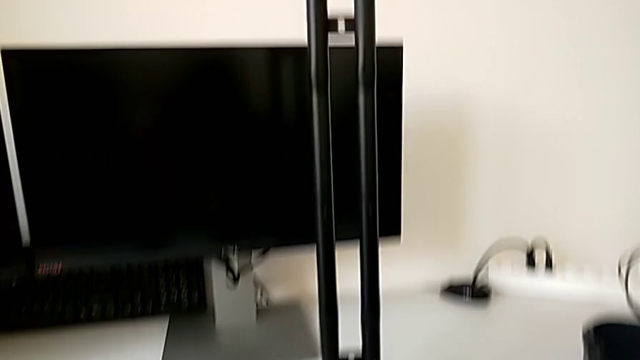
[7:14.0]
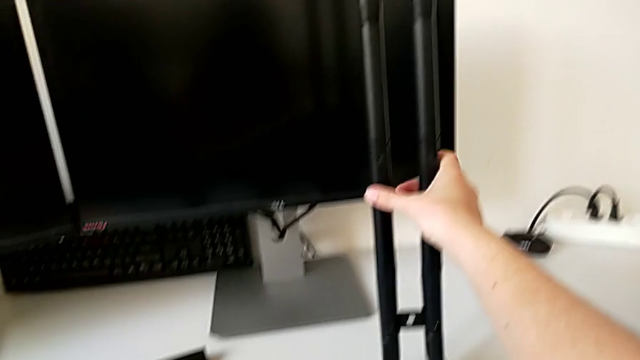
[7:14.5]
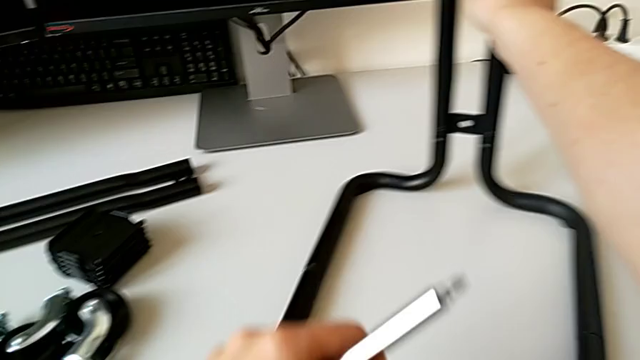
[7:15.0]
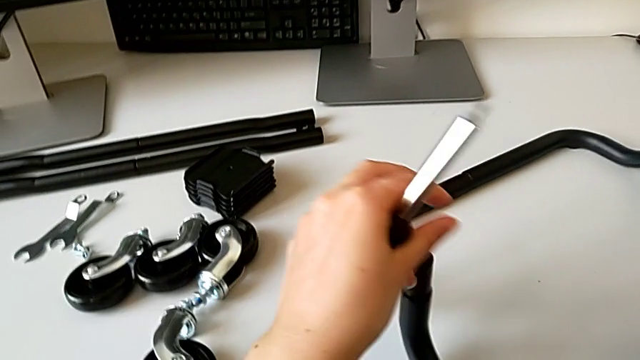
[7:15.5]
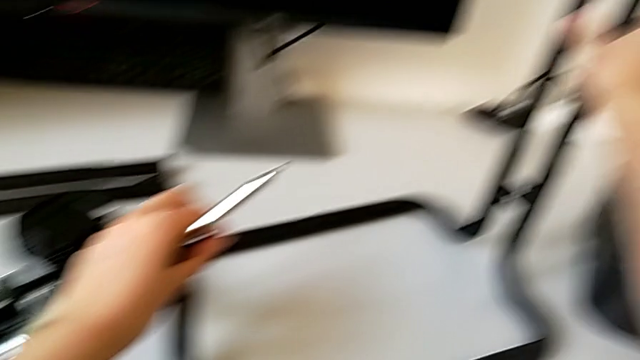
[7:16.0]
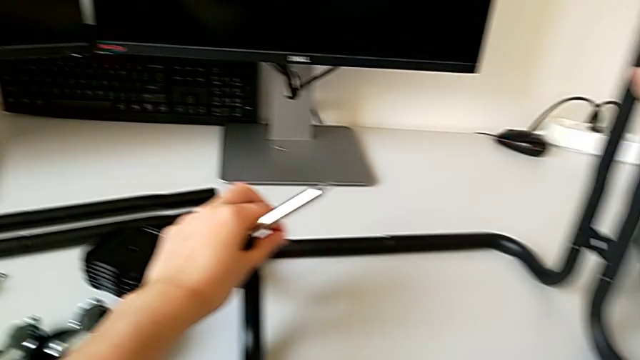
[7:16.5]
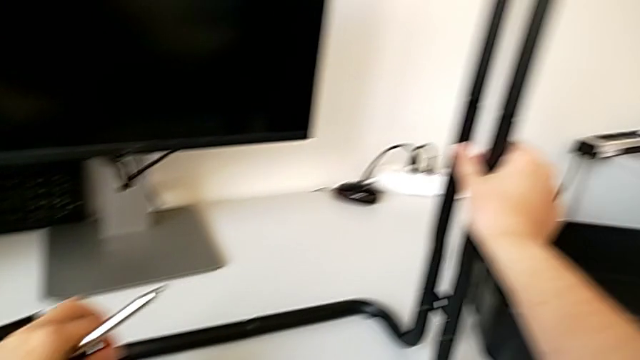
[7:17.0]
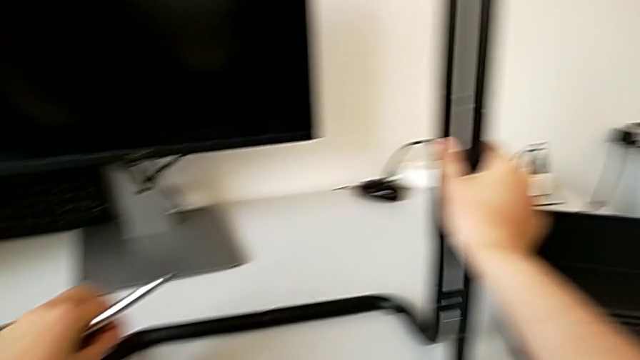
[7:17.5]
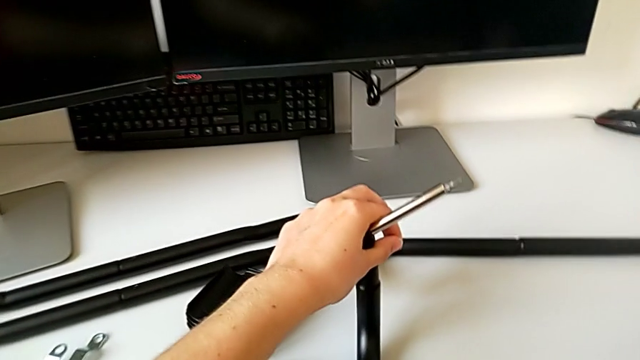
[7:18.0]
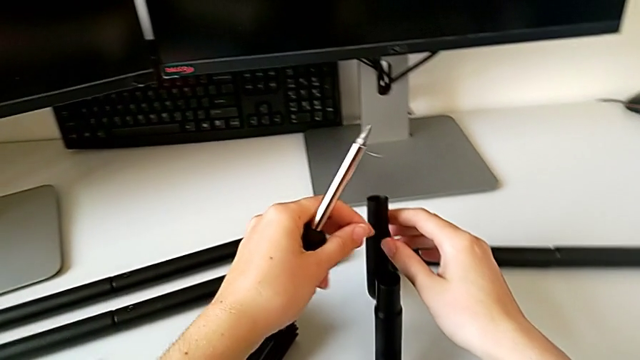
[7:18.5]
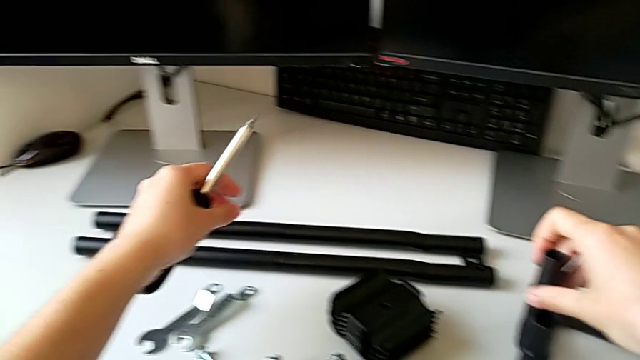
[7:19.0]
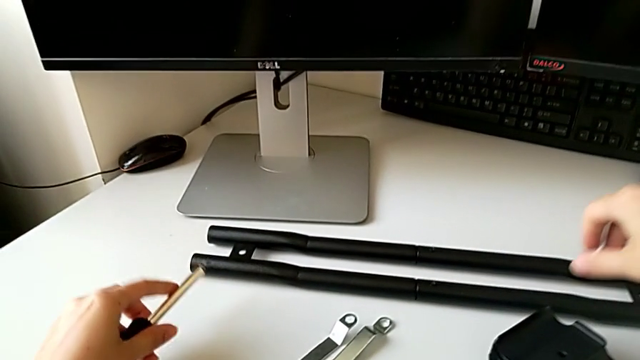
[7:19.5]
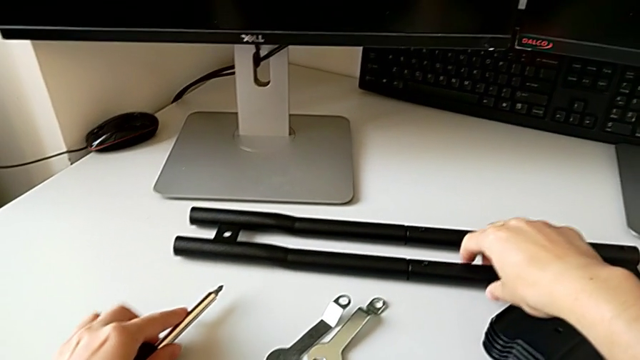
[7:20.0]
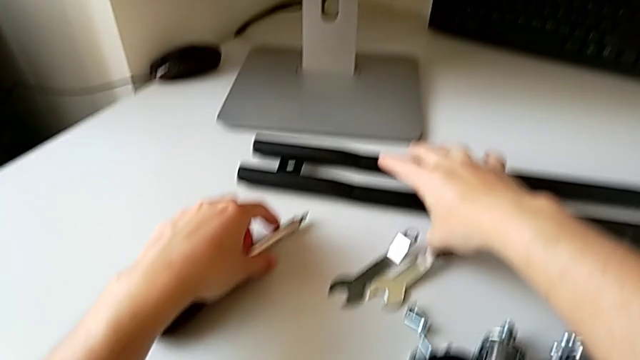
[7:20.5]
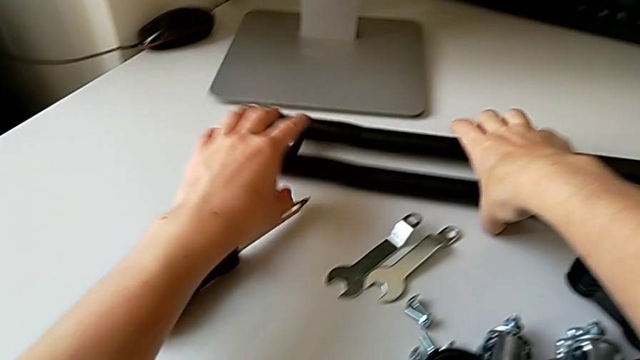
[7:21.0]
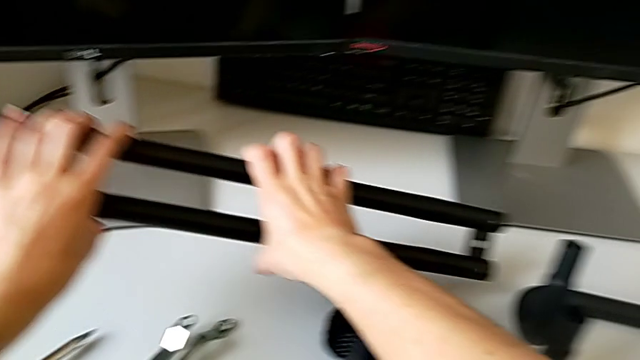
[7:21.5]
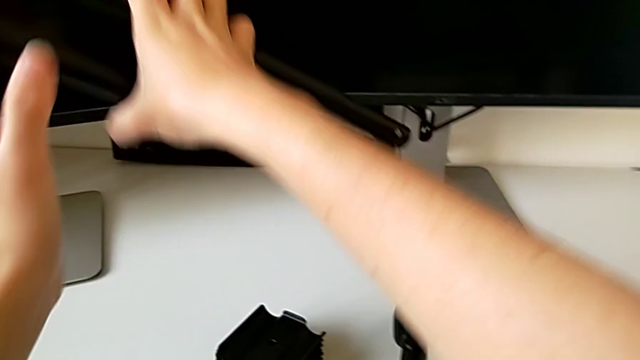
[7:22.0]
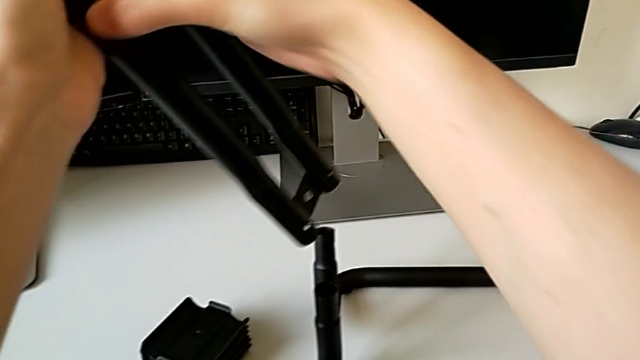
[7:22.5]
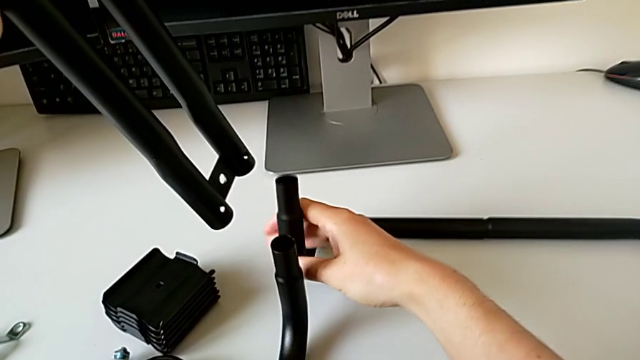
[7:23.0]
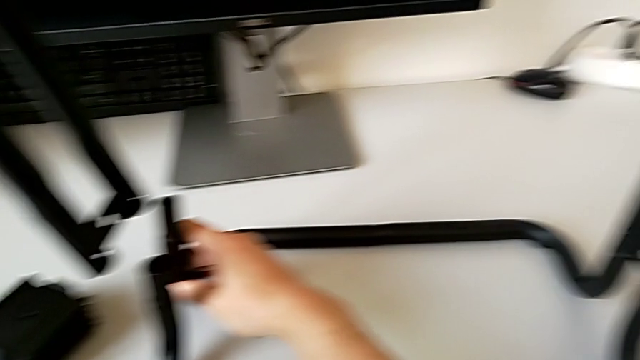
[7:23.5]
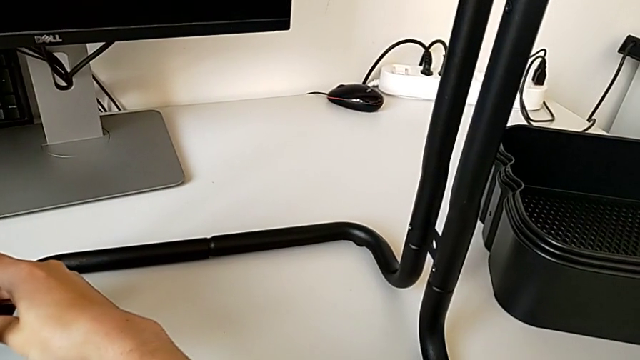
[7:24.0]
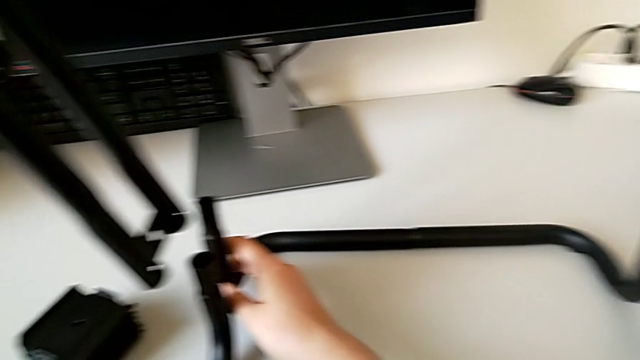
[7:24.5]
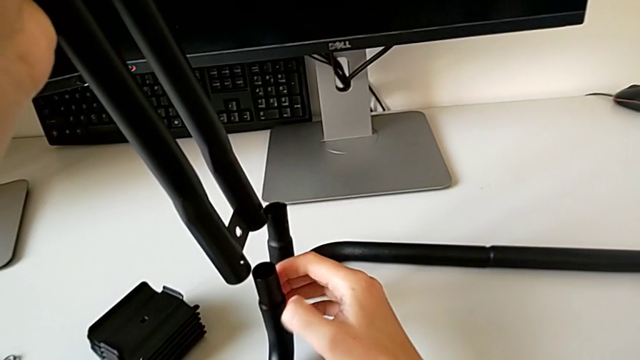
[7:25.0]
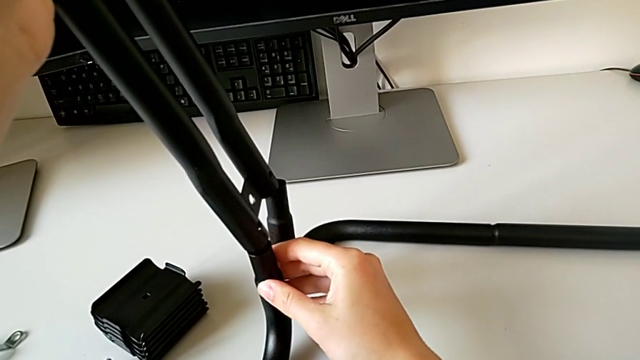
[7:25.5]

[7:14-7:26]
The camera wearer is assembling the frame. They place the screwdriver and grab the second leg.

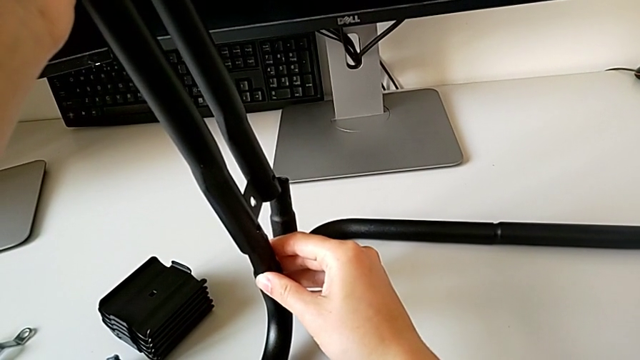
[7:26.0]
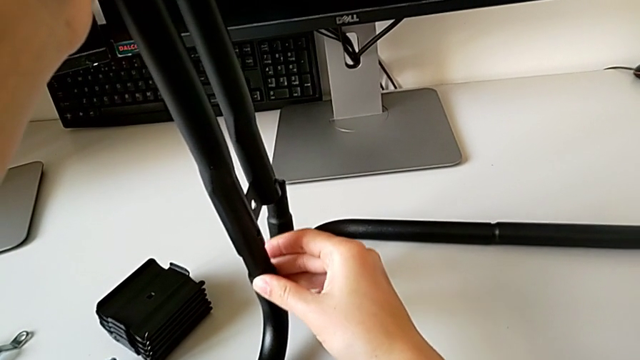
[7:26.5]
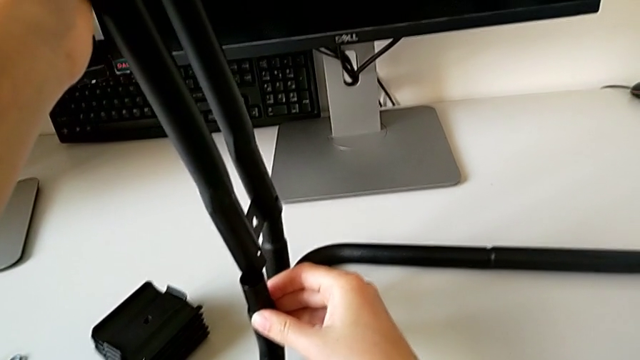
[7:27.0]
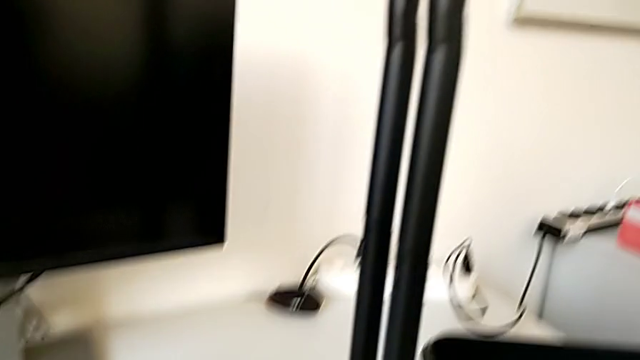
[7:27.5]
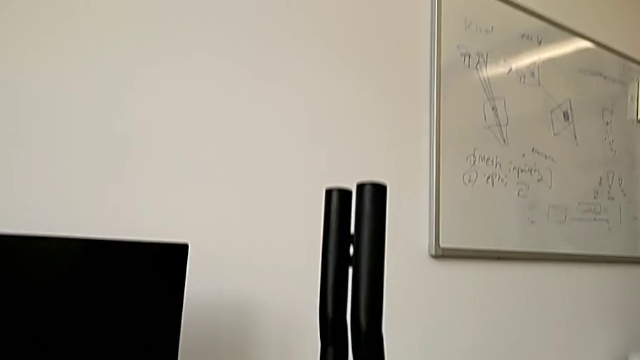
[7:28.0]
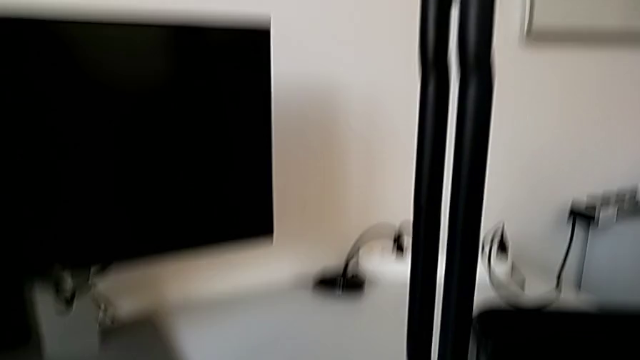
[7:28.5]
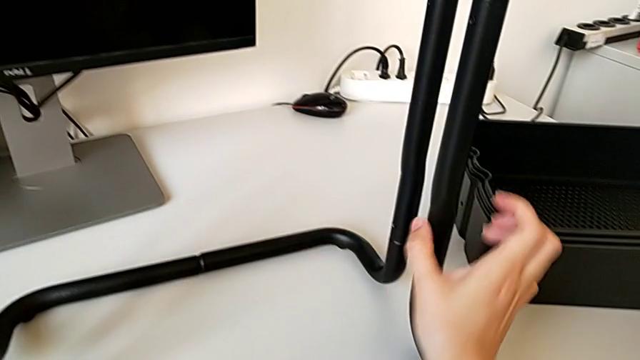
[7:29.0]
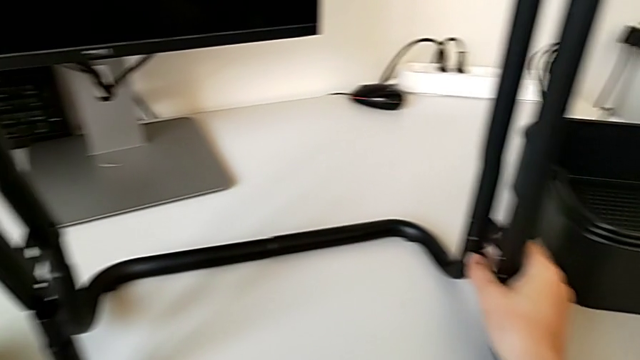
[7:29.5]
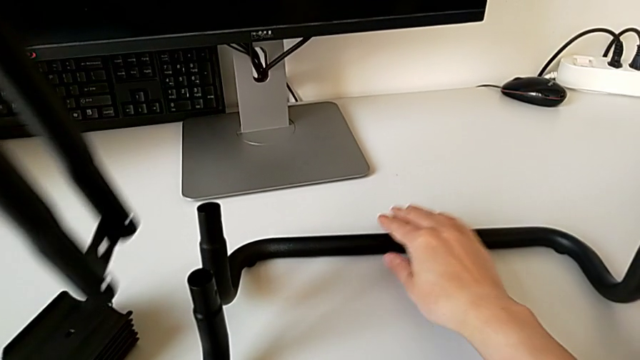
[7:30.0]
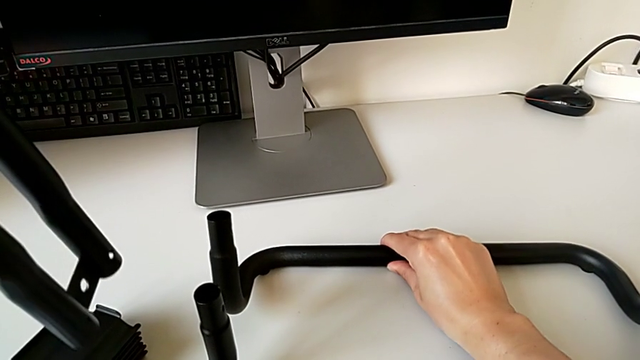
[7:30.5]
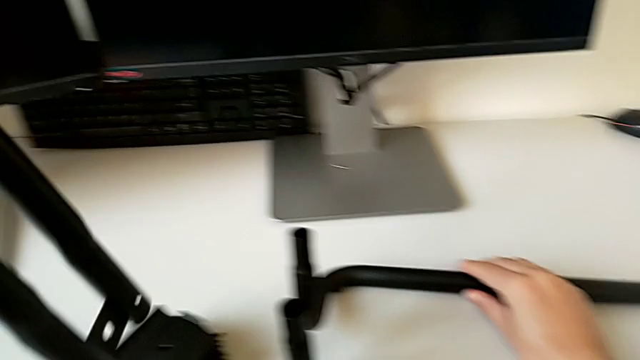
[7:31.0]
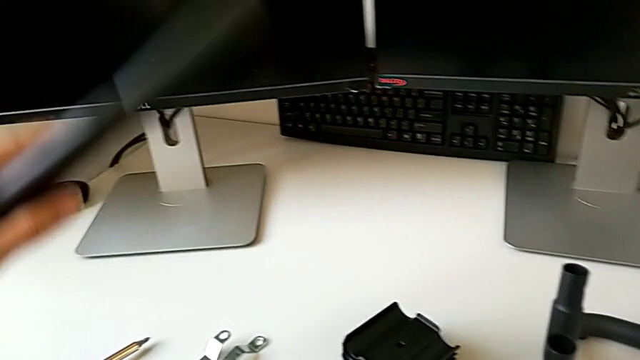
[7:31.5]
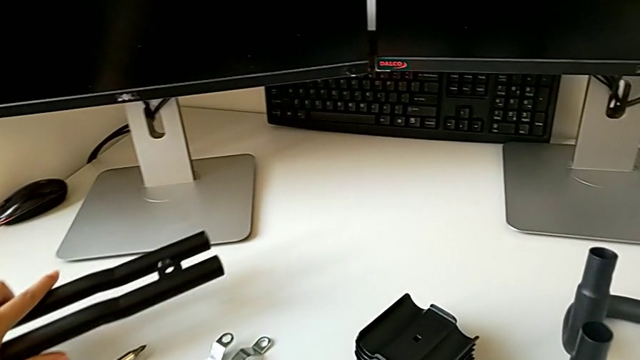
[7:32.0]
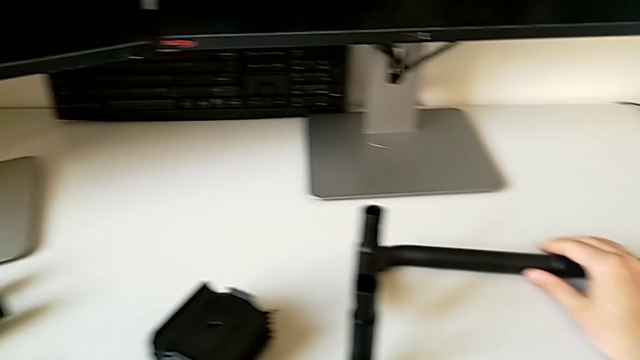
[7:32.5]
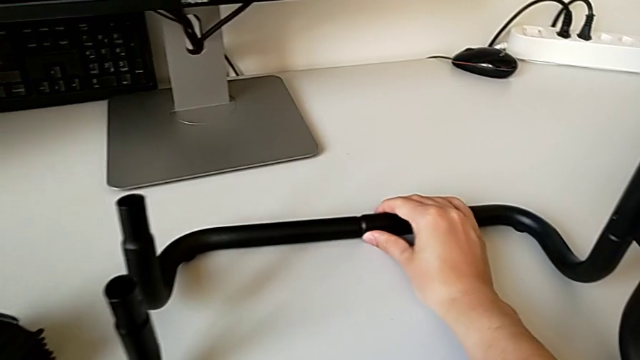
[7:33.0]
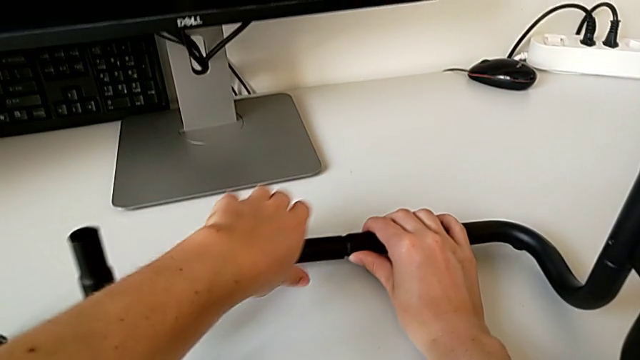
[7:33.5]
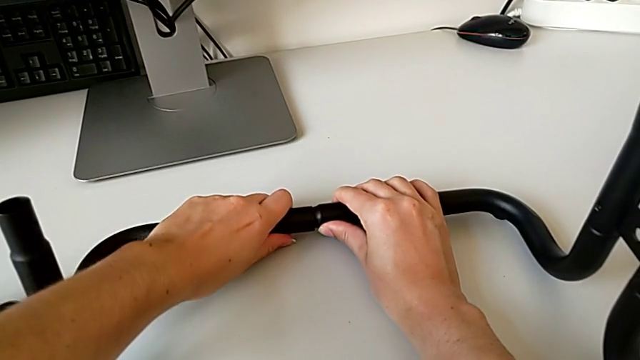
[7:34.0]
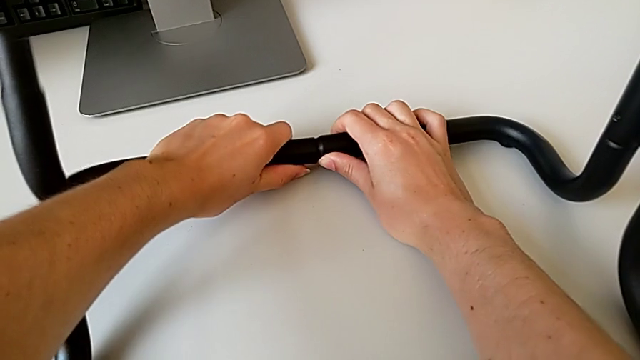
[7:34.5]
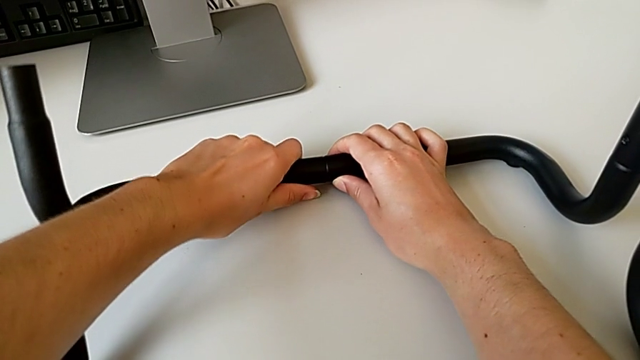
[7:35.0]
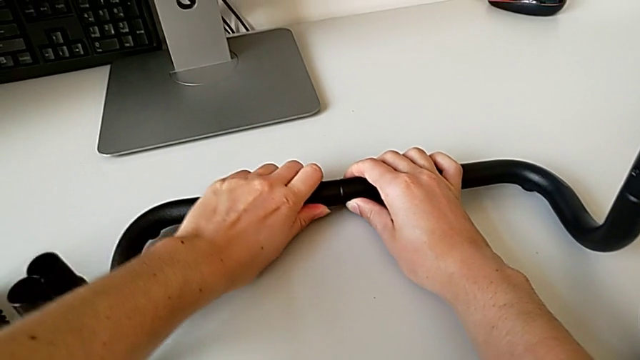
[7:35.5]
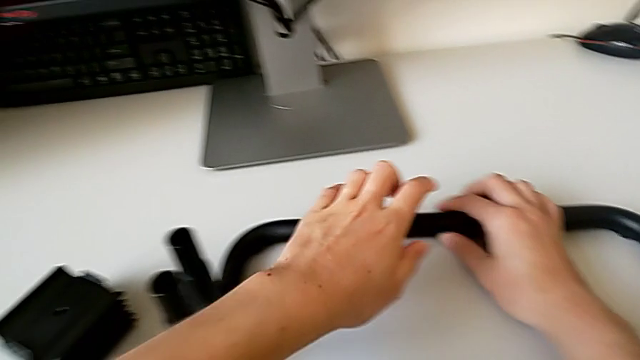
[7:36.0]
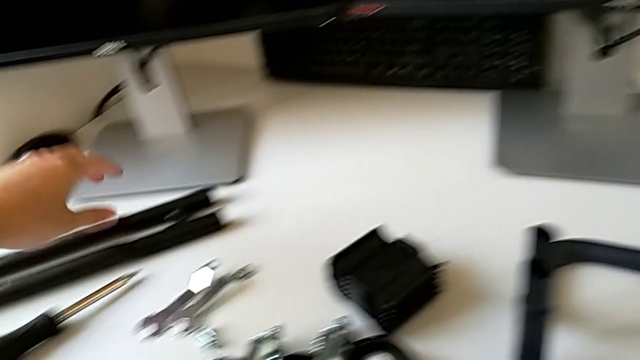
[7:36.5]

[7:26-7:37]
The camera wearer is assembling the frame. They place the leg and align the frame.
